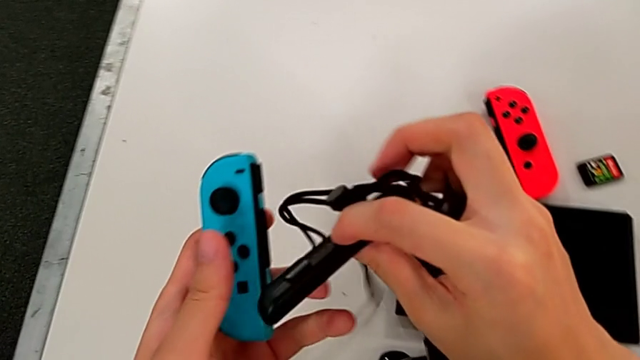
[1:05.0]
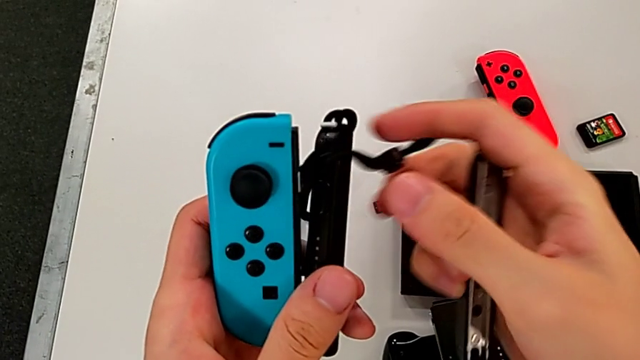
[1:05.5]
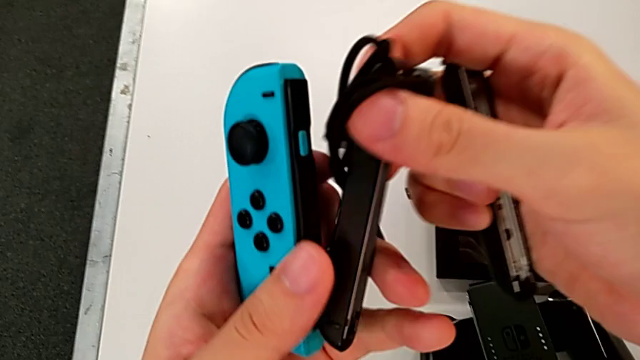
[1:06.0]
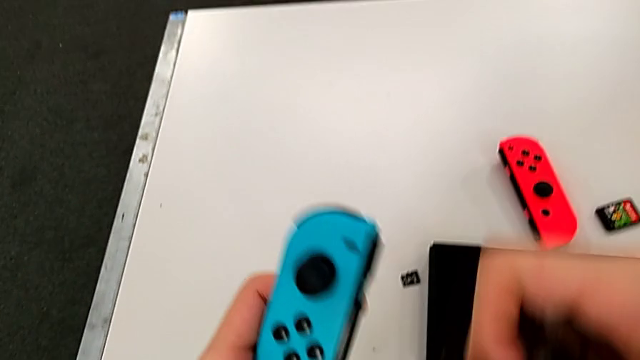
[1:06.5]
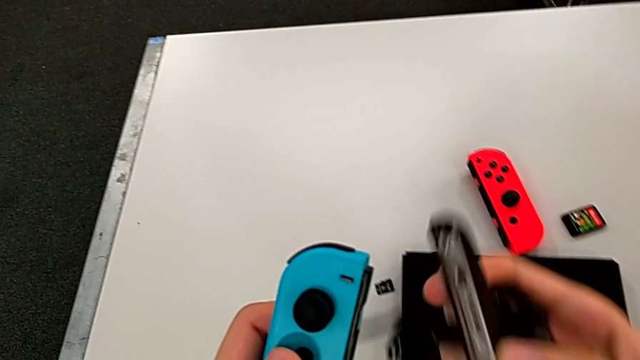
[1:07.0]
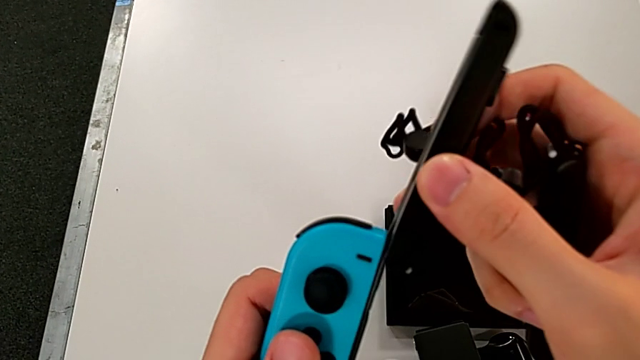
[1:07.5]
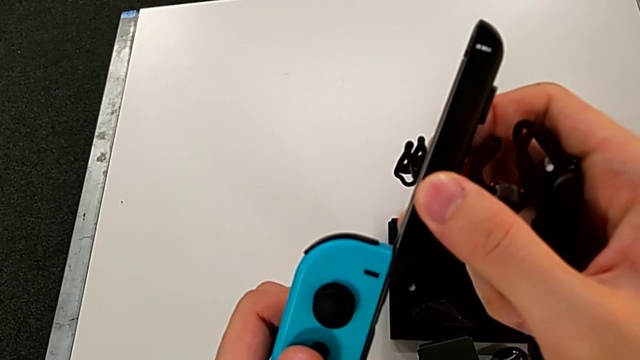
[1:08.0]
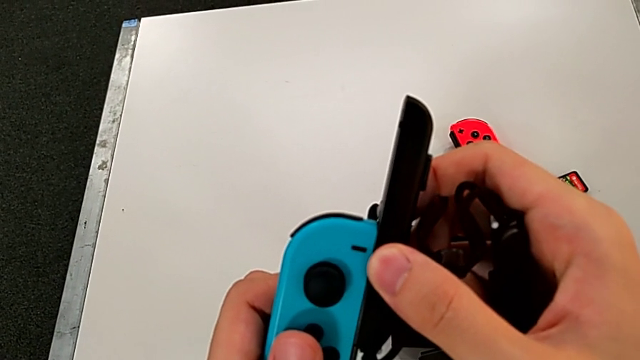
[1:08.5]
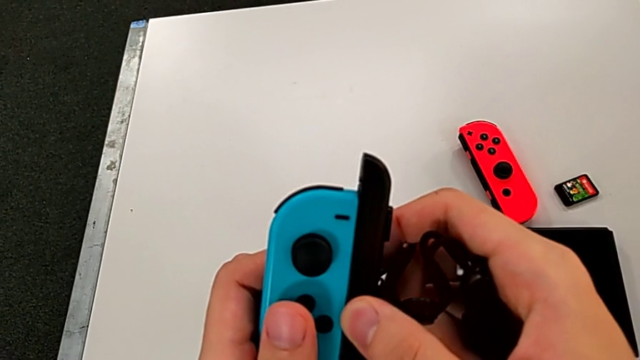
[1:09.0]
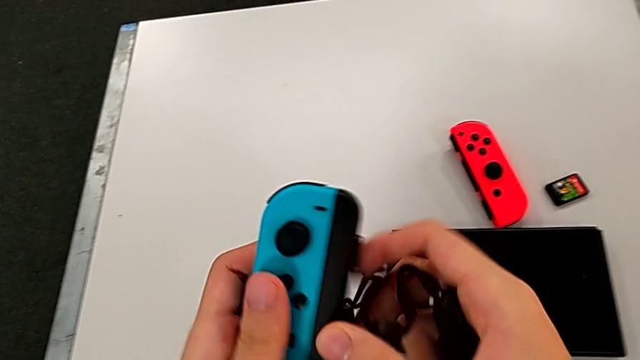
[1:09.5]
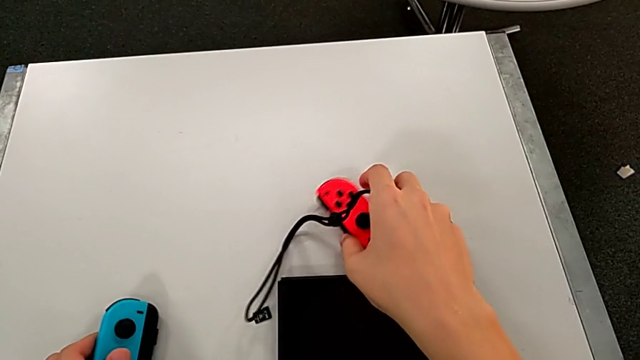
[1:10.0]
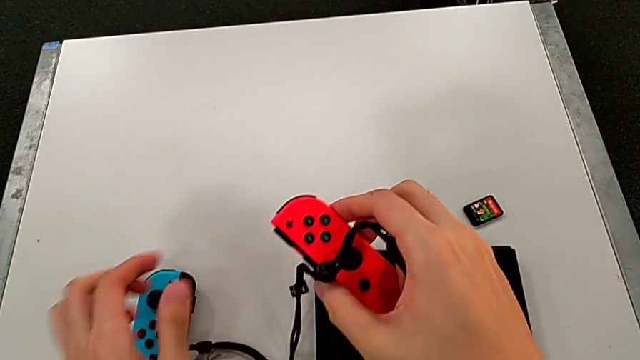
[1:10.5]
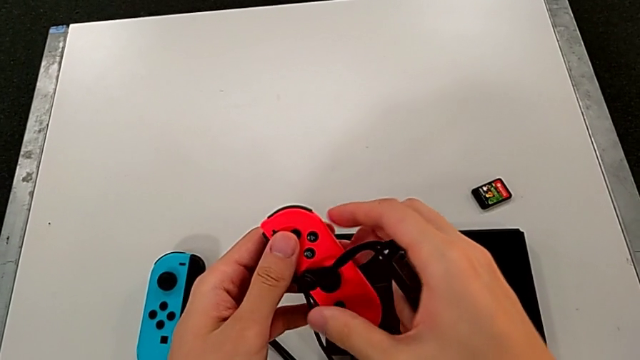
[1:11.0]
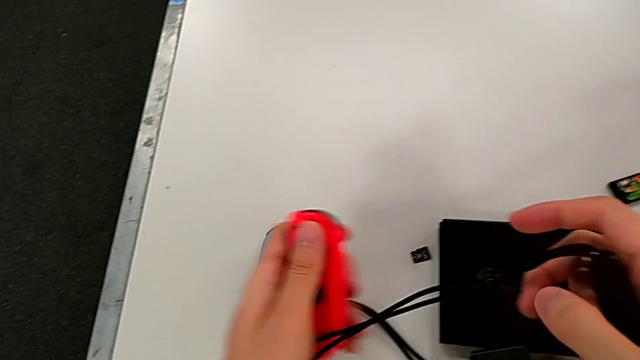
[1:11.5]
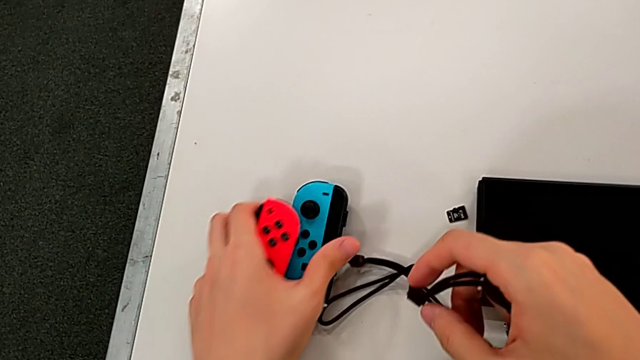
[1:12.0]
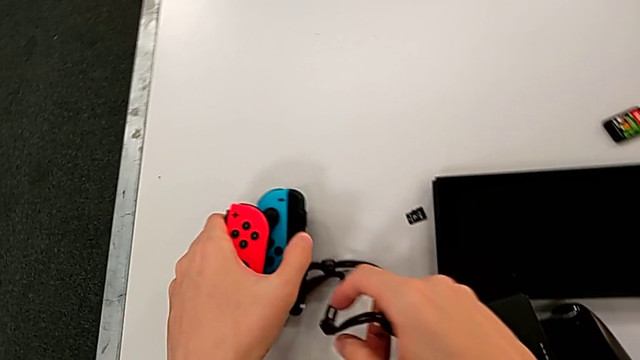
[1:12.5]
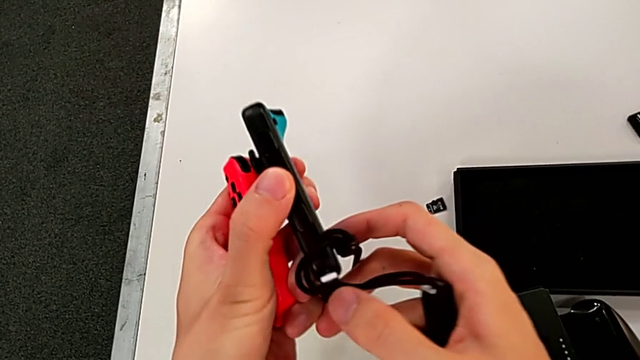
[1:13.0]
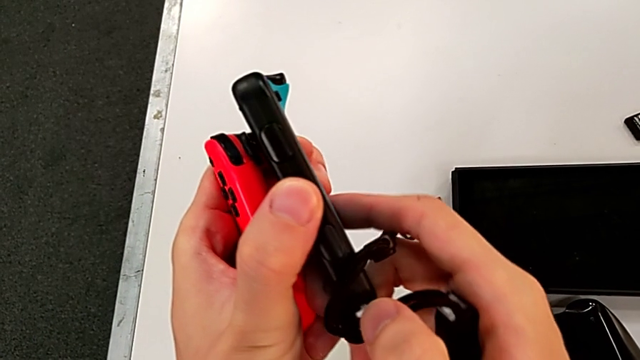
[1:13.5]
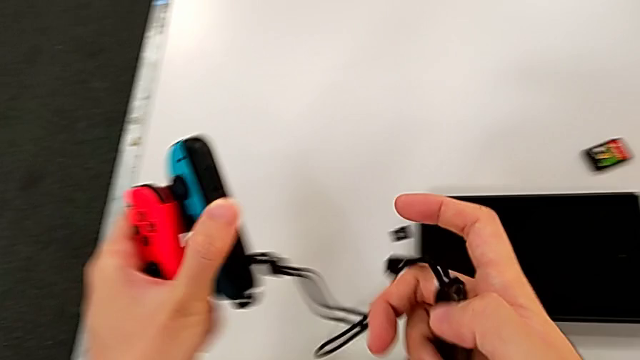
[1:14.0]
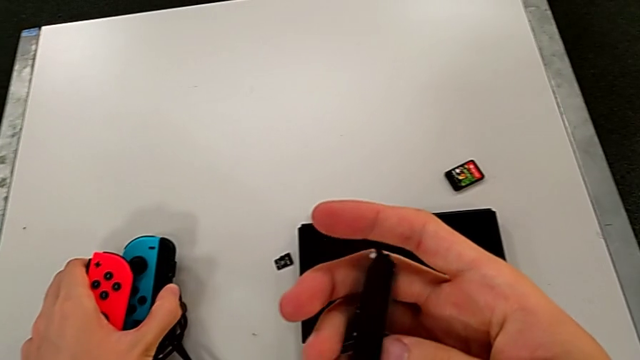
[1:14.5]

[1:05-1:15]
The camera wearer is inserting the Joy-Con controllers into the Joy-Con straps. They inspect the right Joy-Con strap, wrongly assemble the Joy-Con strap from top to bottom and lock the Joy-Con strap lock.

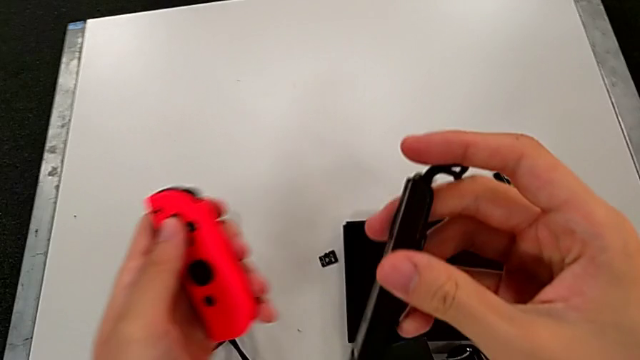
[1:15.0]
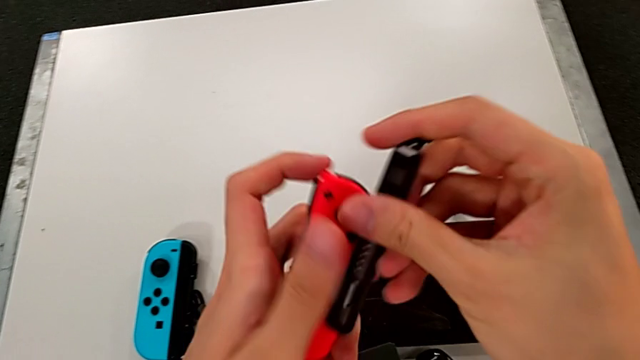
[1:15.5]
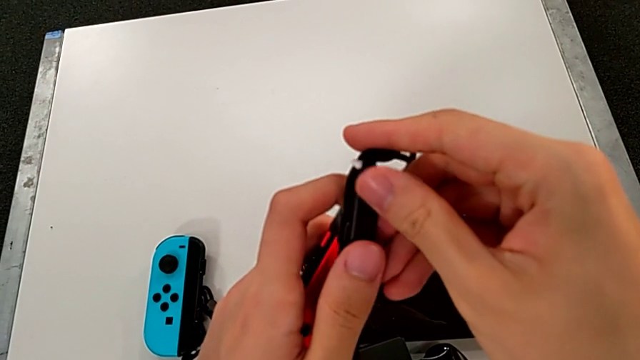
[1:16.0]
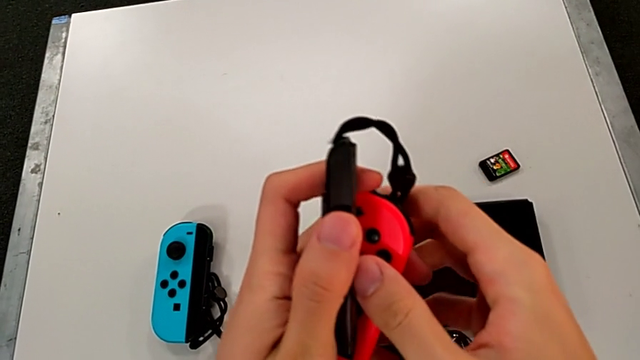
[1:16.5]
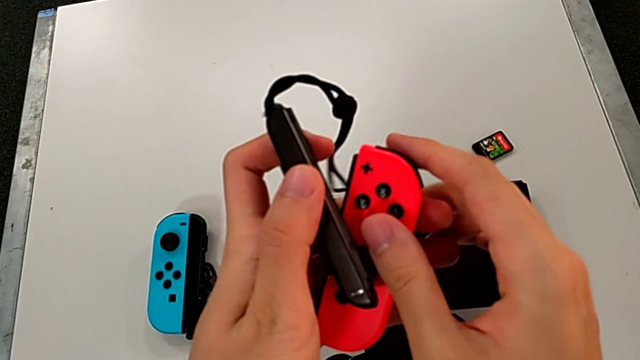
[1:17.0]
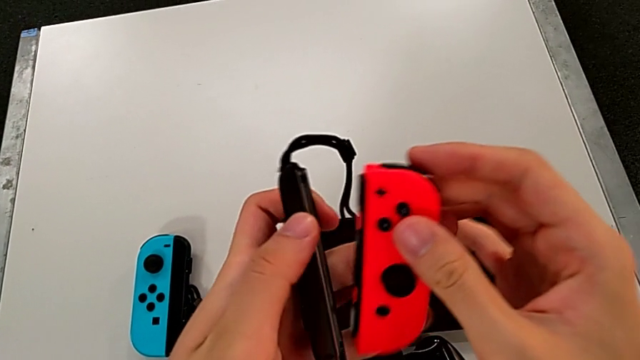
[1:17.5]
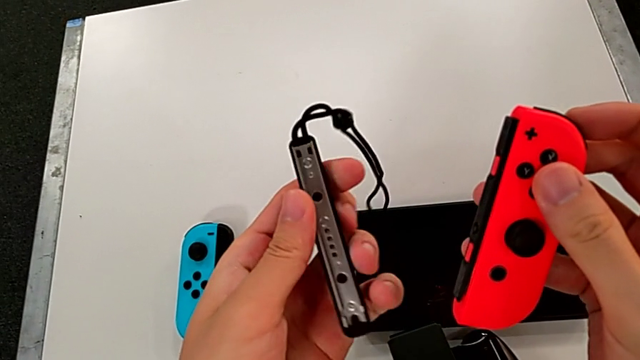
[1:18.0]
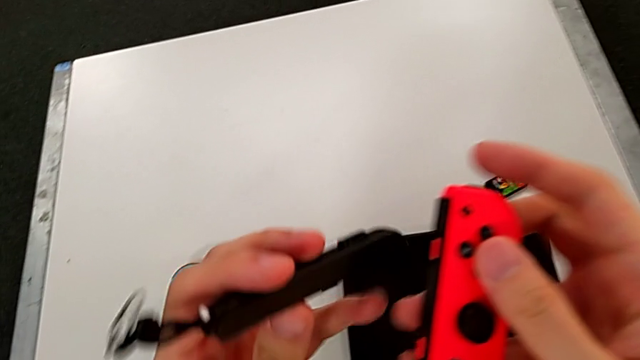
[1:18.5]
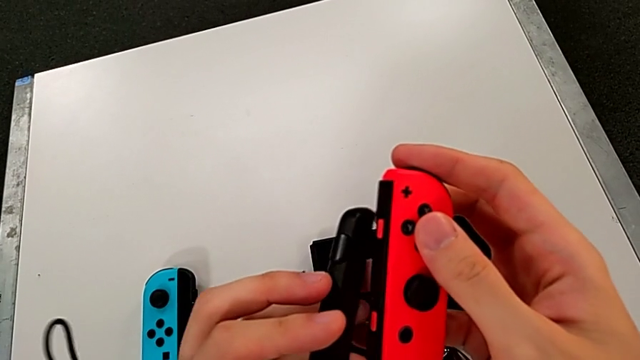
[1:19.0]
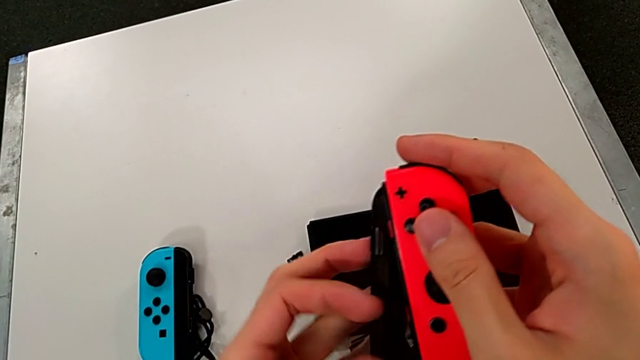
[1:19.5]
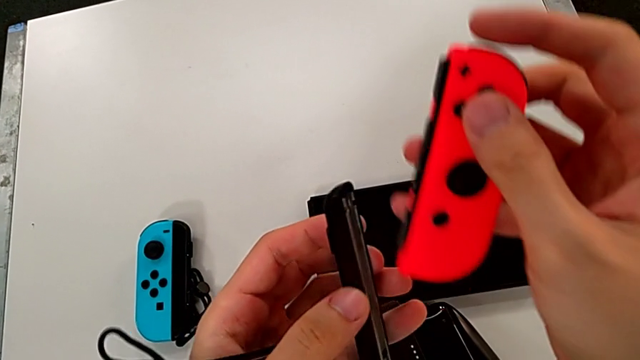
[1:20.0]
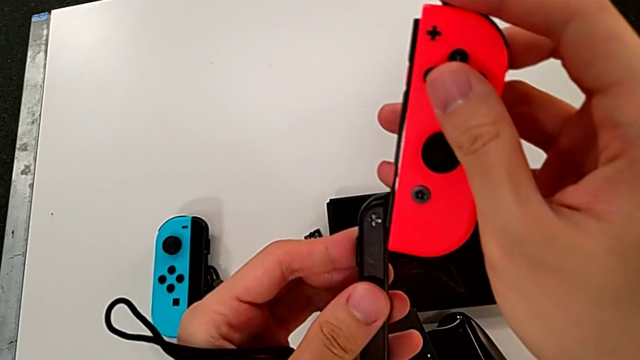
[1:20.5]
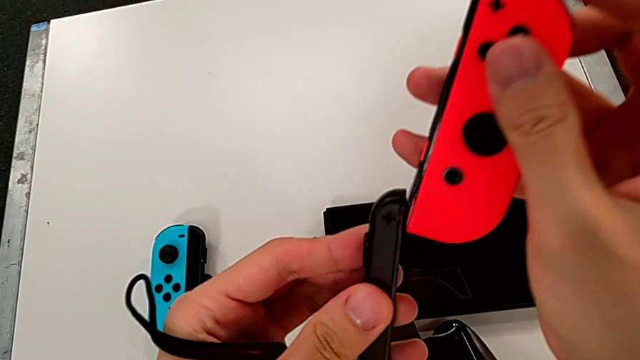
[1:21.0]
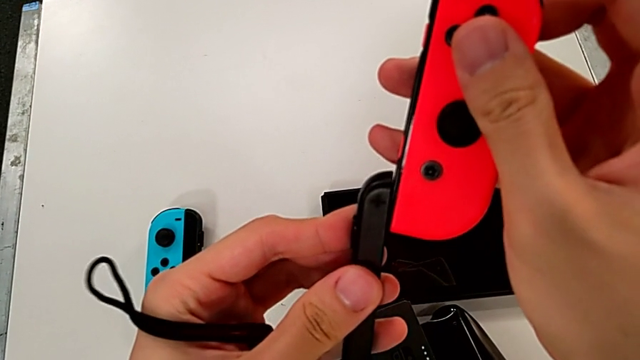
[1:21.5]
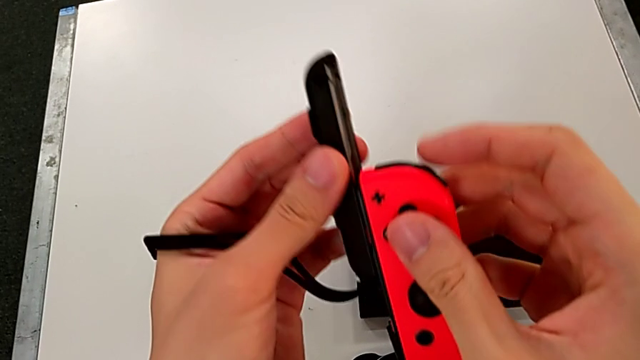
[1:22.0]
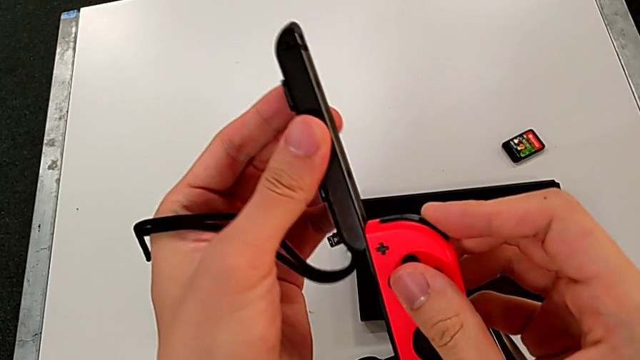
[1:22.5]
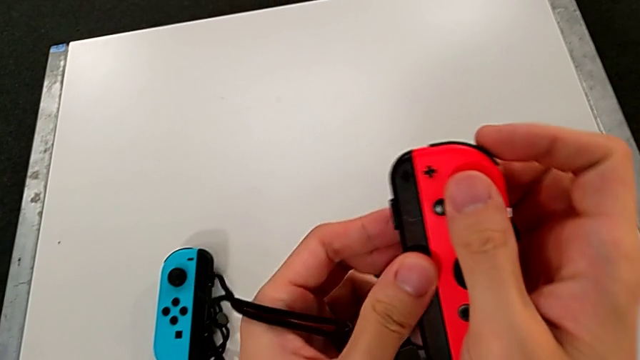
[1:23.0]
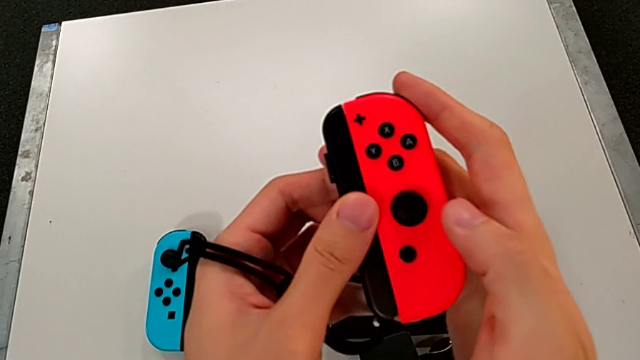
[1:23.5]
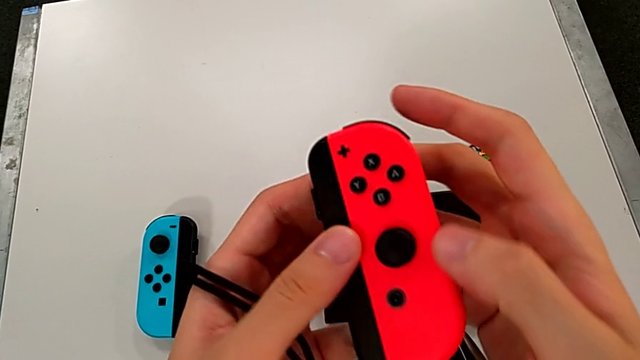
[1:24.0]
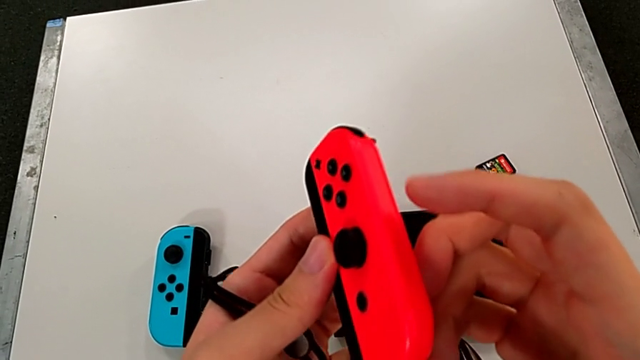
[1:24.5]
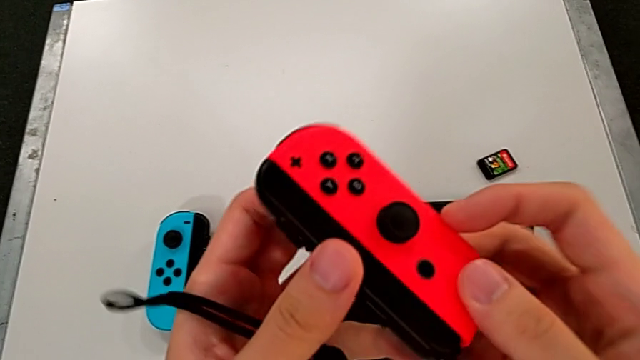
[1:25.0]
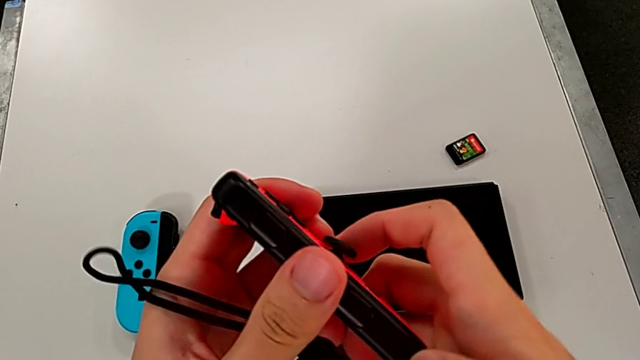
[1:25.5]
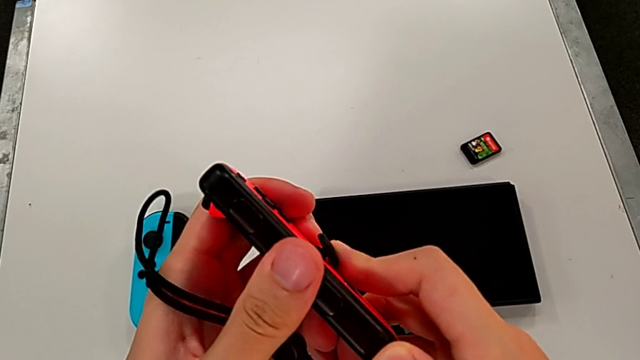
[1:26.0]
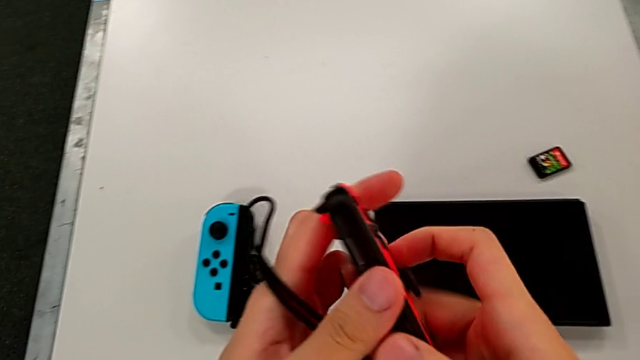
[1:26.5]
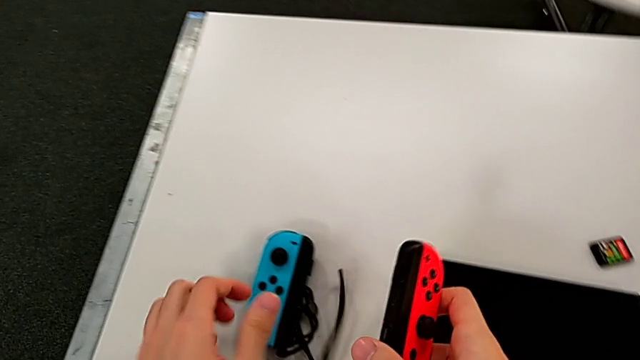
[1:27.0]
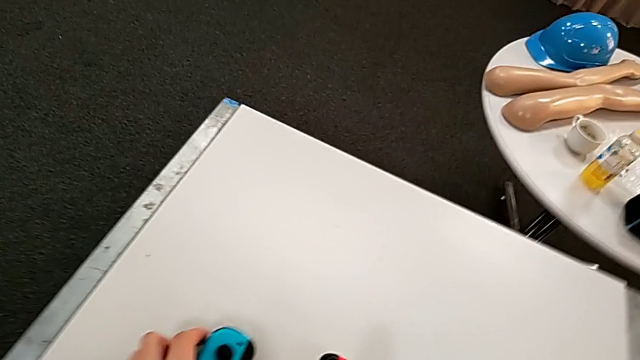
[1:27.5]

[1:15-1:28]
The camera wearer is inserting the Joy-Con controllers into the Joy-Con straps. They insert the left Joy-Con strap, insert the Joy-Con strap and lock the red Joy-Con controller.
